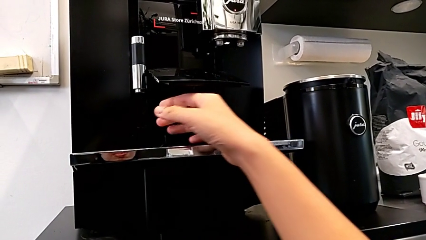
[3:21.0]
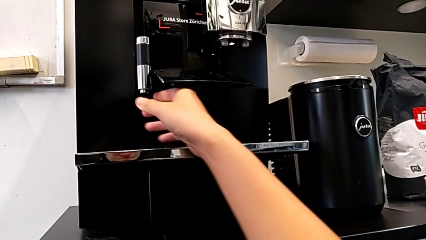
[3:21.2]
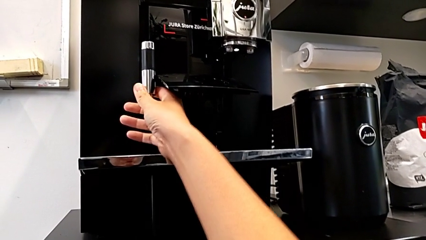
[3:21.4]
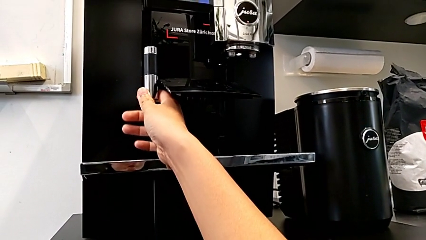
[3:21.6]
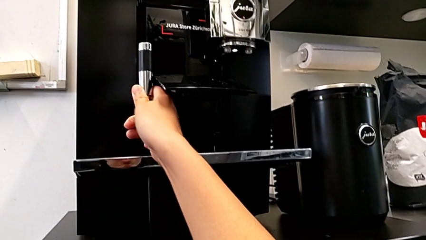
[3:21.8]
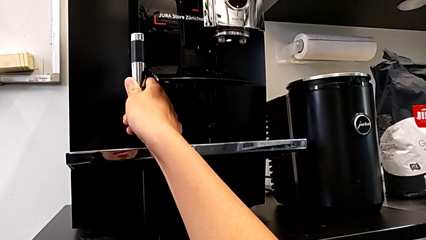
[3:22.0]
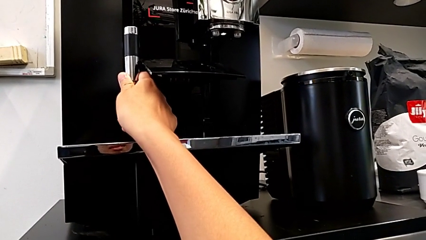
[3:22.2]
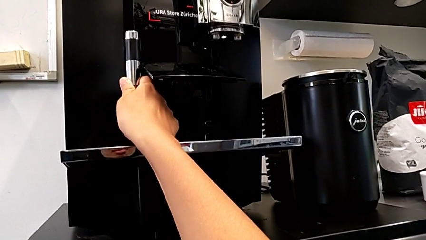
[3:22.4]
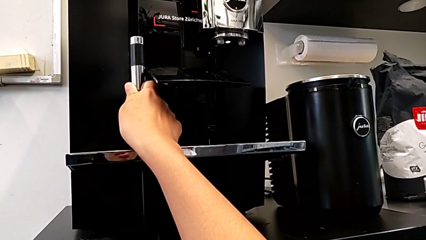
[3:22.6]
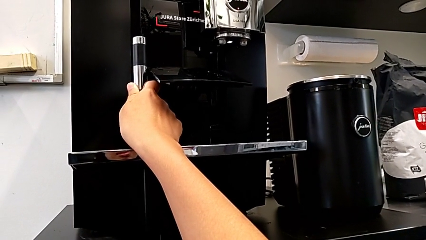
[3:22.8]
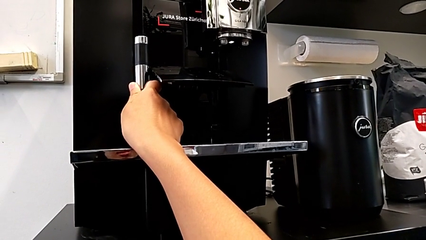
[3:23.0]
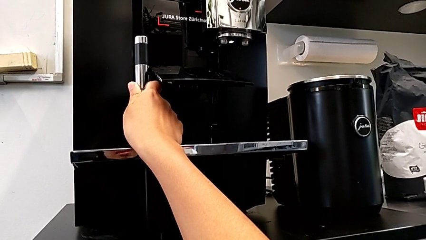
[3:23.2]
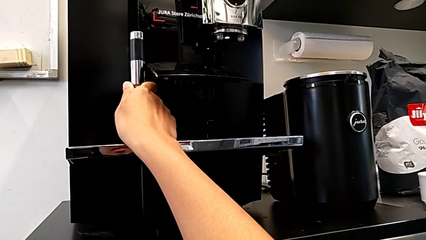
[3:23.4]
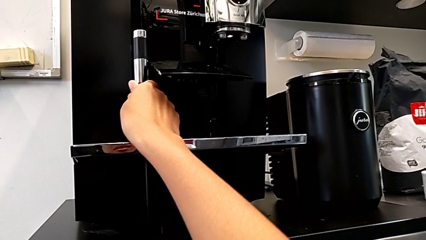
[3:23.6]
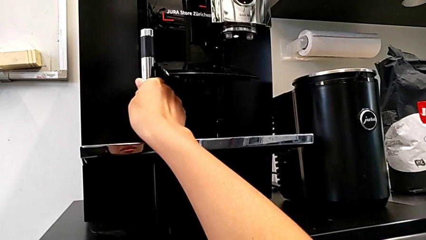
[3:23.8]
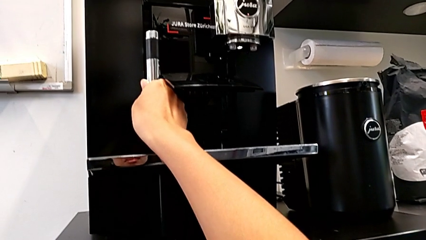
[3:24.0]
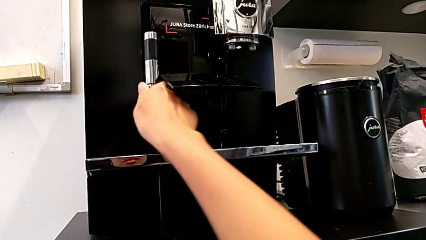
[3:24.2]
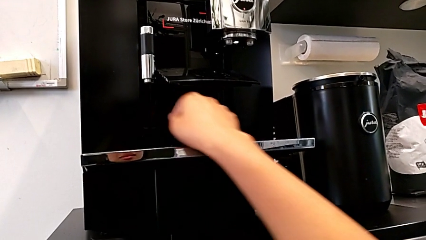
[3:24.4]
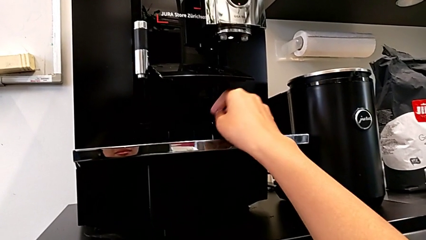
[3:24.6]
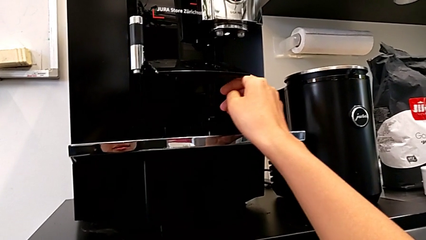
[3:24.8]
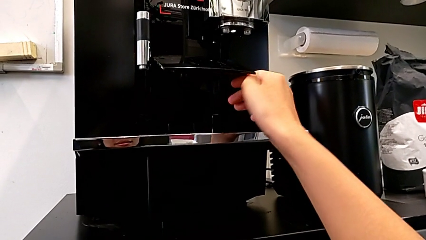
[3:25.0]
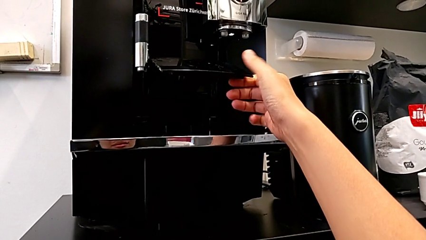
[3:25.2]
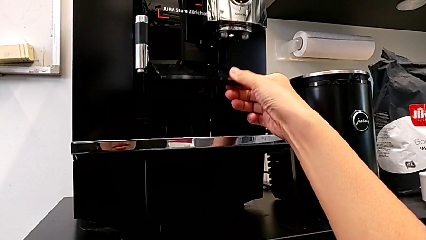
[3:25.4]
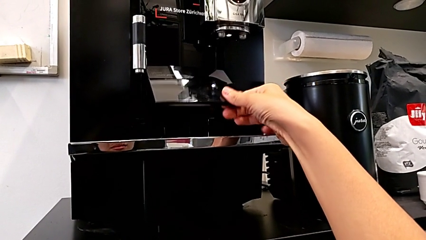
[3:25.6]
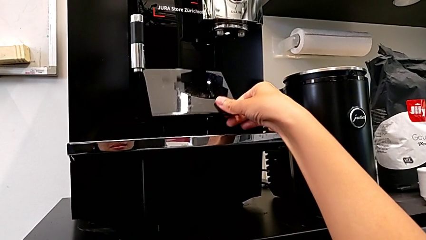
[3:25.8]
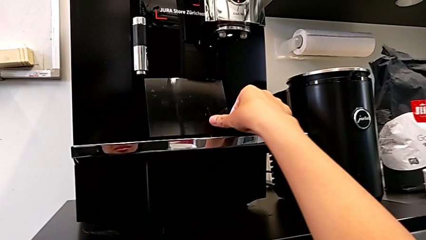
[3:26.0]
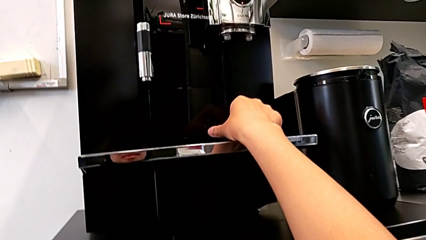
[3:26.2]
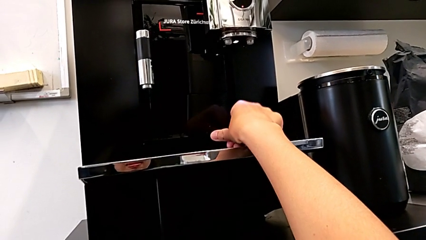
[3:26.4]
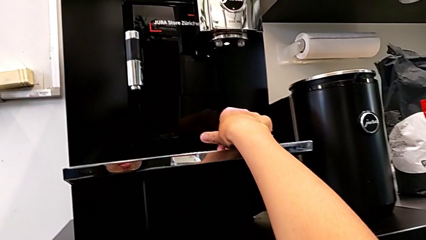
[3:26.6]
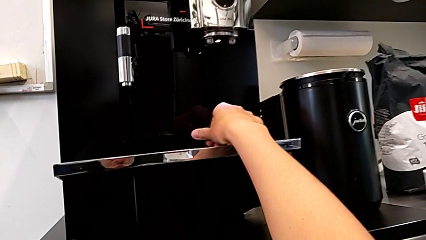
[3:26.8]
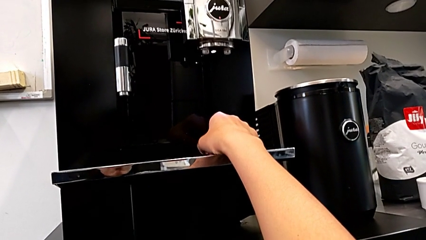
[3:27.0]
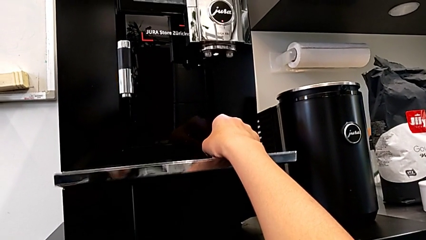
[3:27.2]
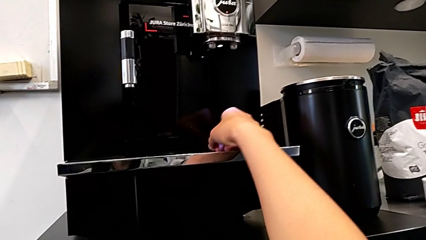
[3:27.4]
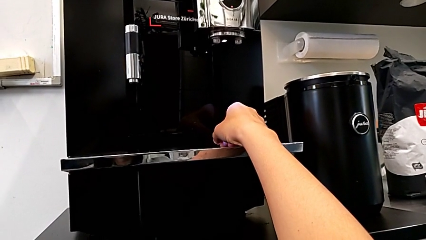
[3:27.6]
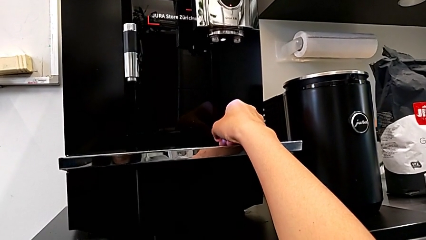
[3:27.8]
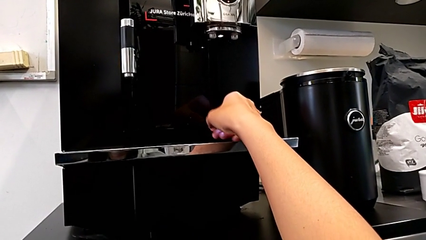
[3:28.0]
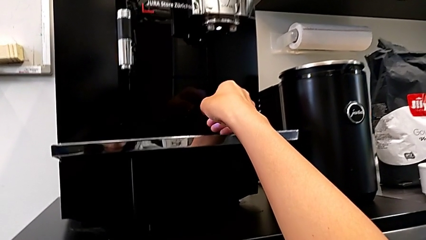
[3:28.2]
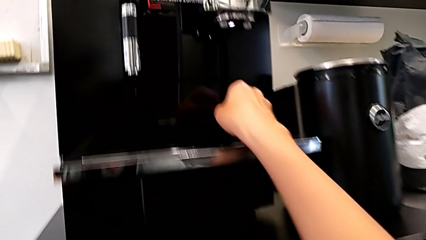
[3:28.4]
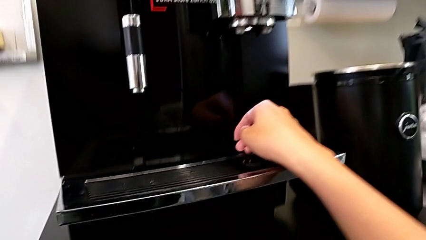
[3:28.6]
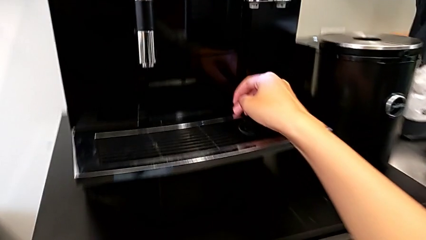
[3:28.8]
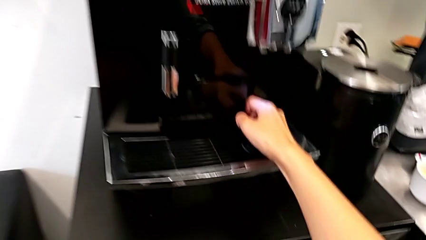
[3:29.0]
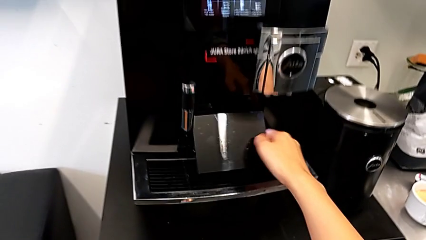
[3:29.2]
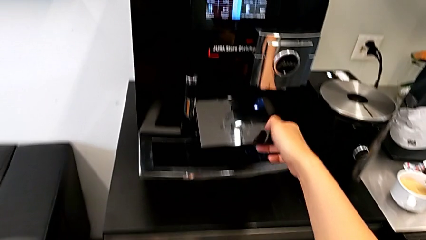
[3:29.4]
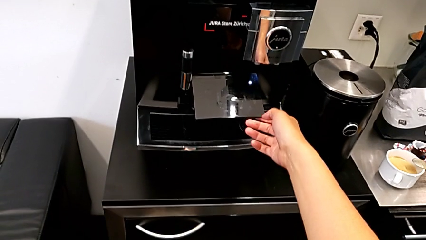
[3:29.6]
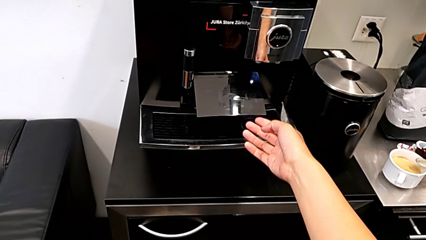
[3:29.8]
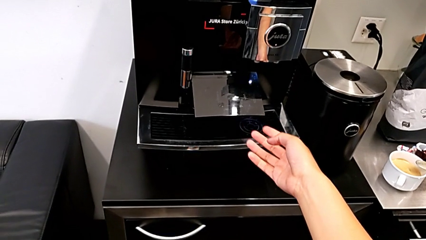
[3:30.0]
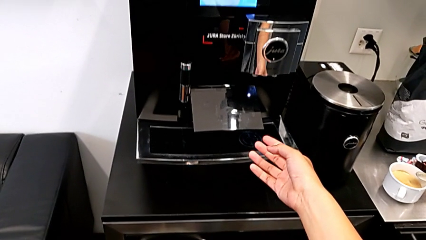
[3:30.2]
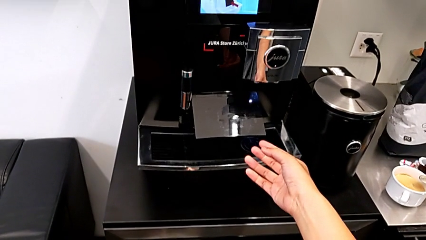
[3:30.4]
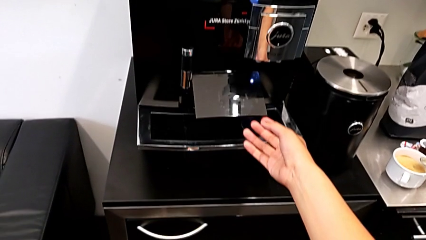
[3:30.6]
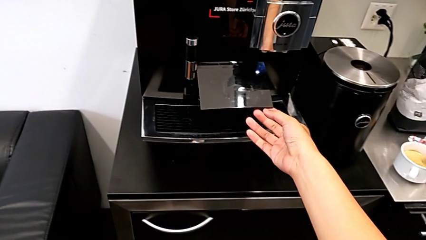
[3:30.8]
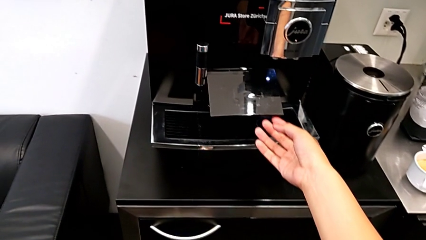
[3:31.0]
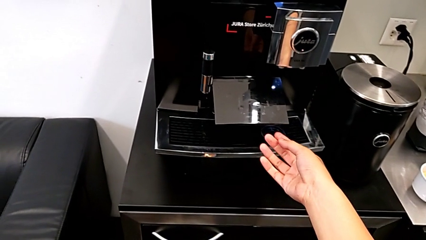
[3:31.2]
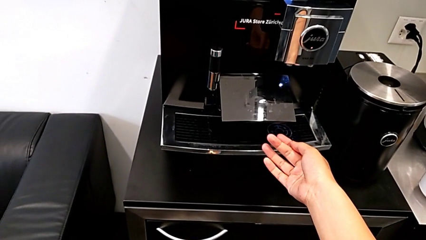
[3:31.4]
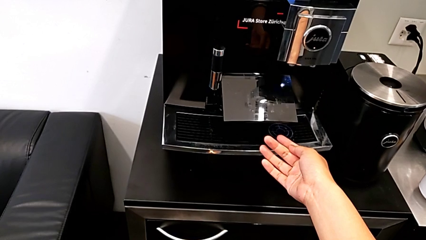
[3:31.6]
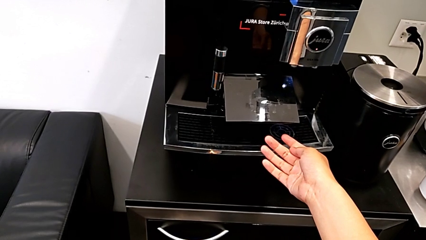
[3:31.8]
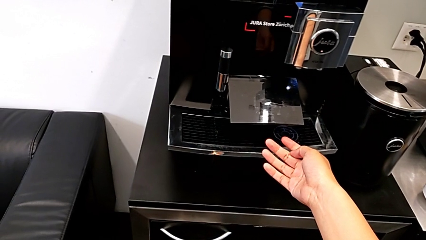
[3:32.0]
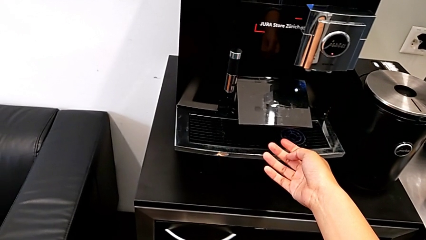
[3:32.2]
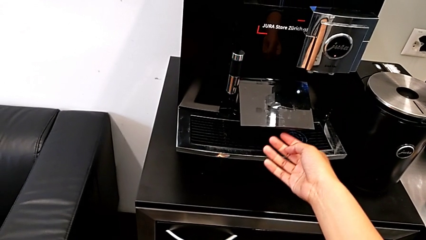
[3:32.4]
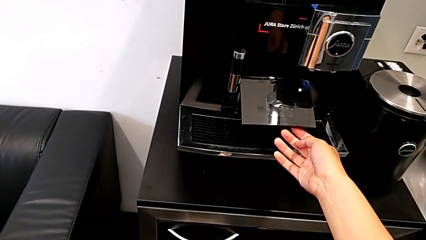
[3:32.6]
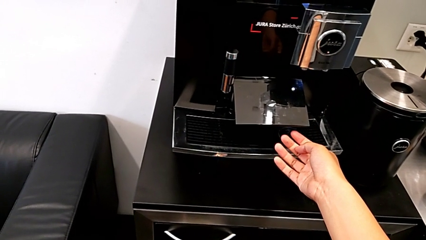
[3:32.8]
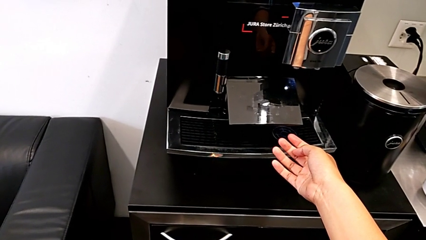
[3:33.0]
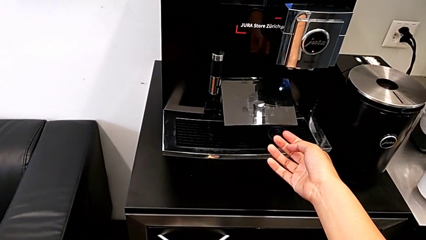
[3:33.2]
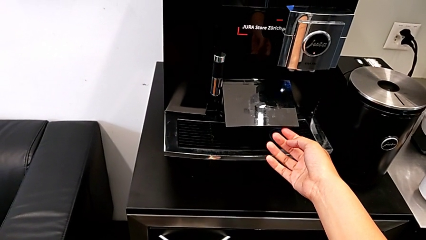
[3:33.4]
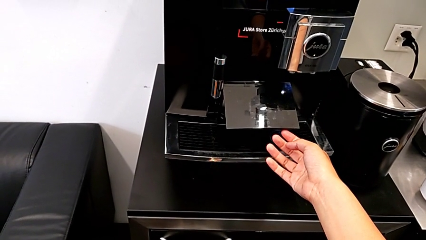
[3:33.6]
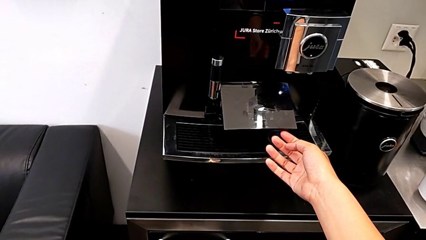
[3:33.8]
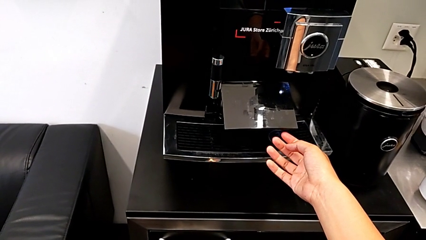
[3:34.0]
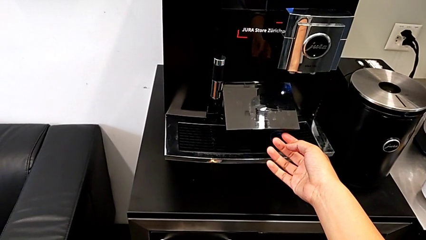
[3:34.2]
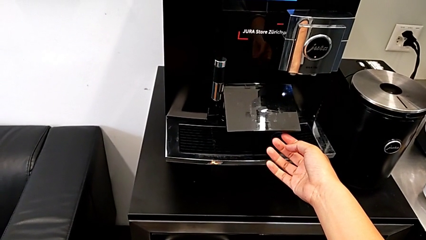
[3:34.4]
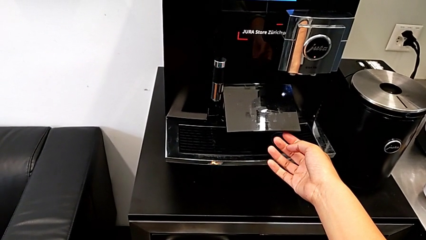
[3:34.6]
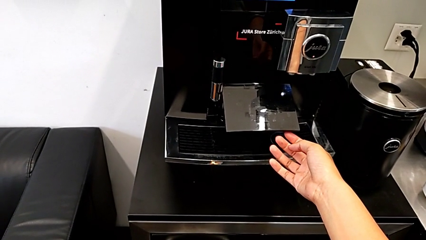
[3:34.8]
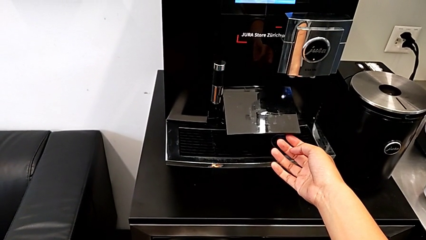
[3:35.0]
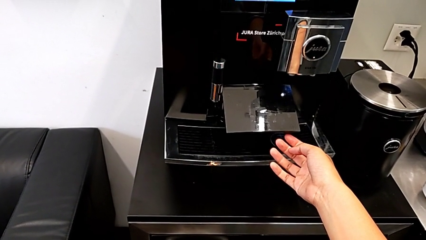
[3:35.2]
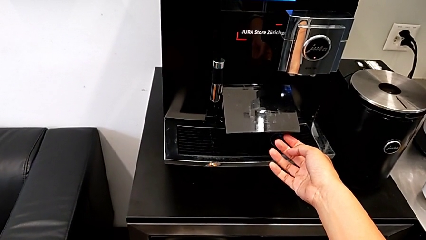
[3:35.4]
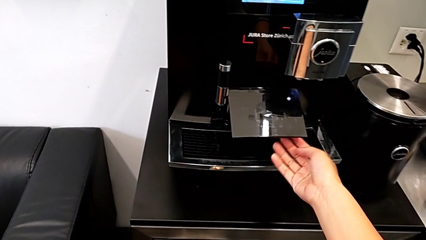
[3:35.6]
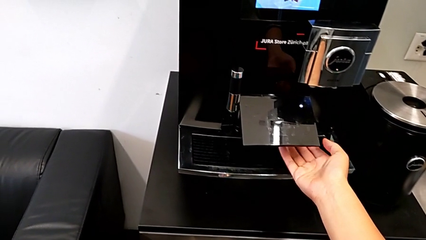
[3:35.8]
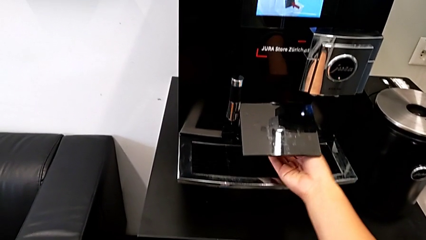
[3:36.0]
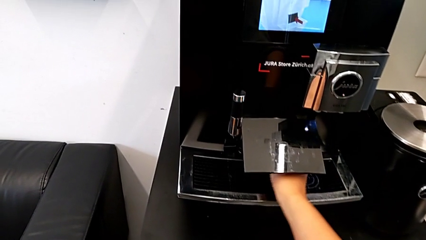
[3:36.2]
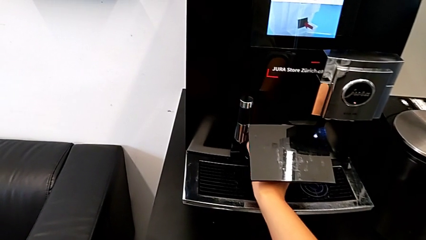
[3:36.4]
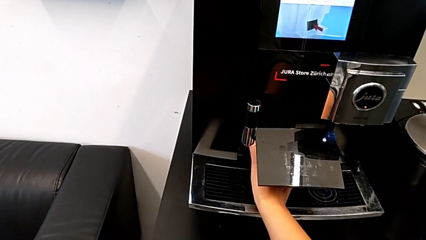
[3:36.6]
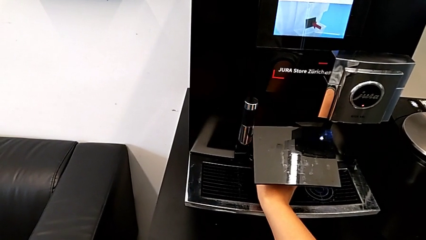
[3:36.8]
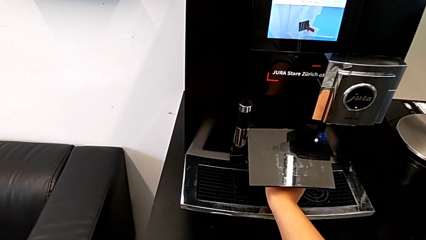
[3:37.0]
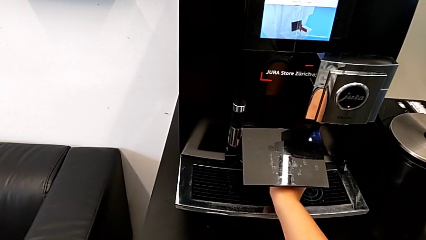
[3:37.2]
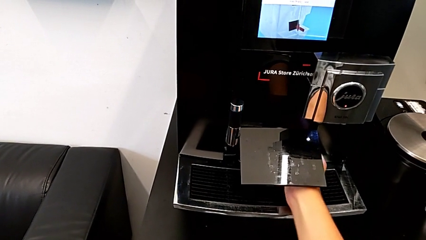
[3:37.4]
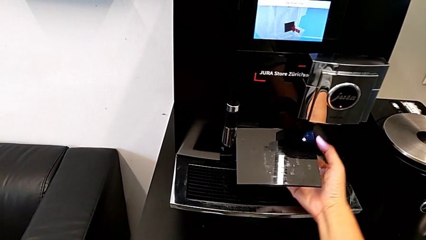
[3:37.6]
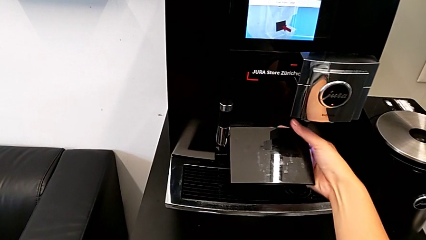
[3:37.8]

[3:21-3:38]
The camera wearer is emptying the drip tray. They wrongly touch the dispenser, close the cover and open it.
